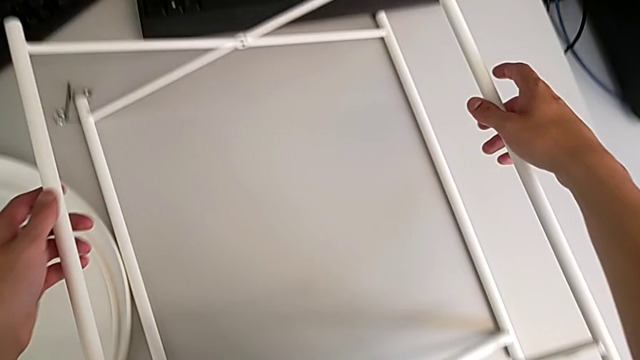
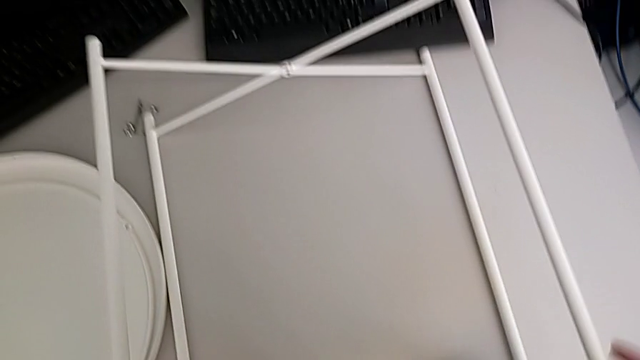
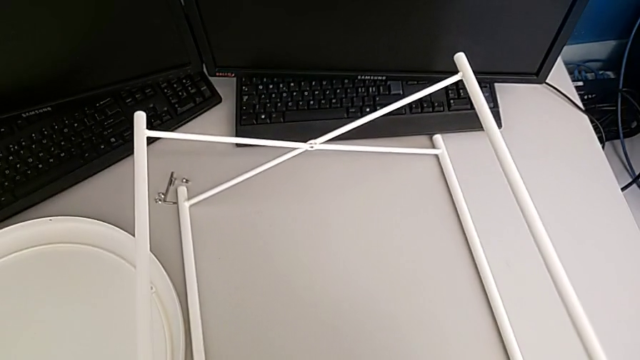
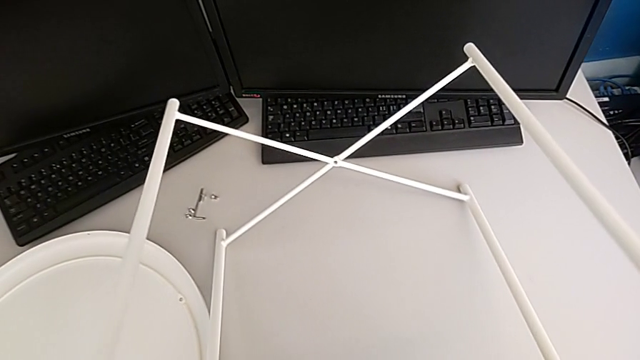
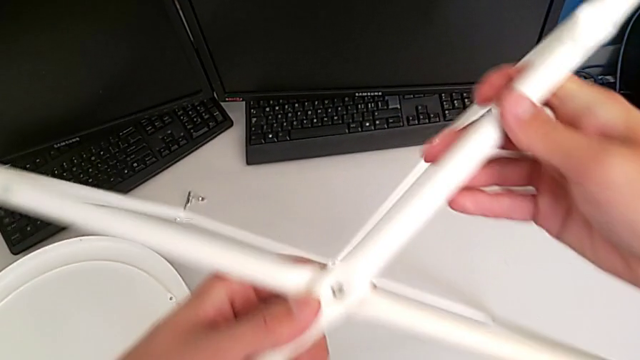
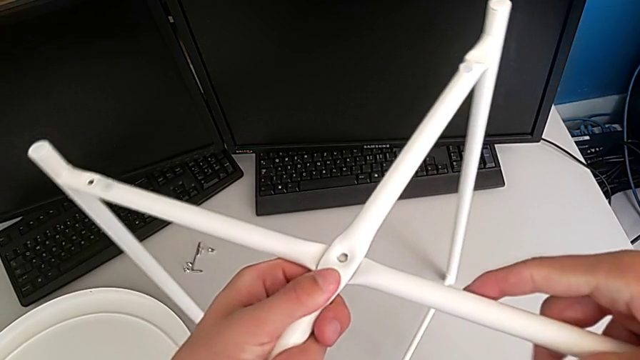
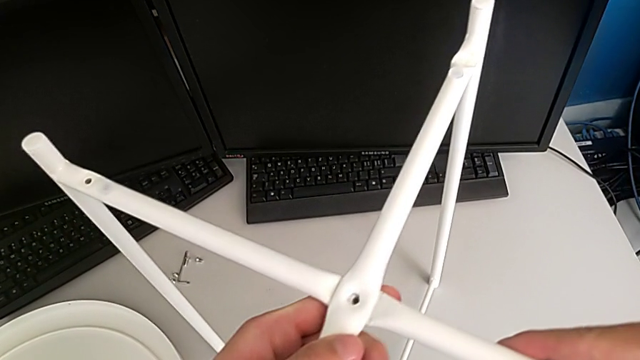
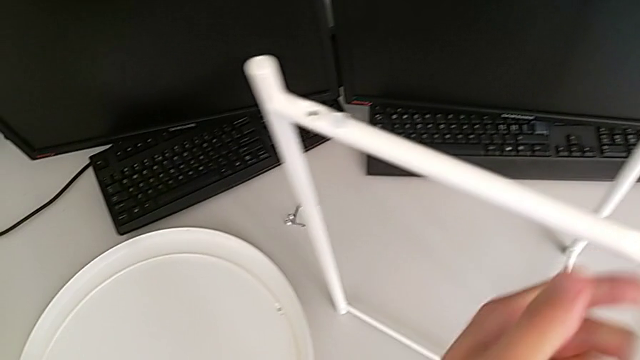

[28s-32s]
The camera wearer is assembling the legs. They grab the leg and rotate it.

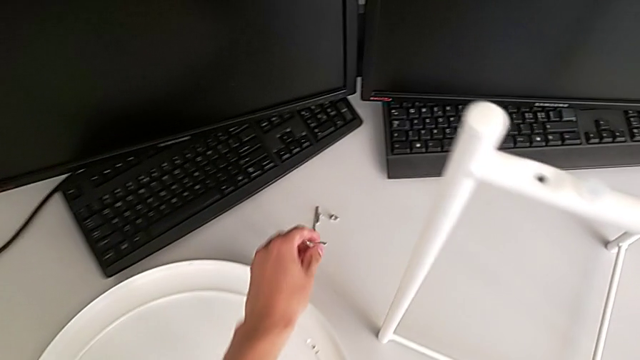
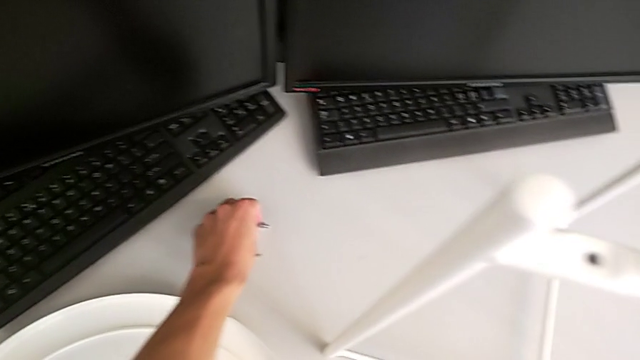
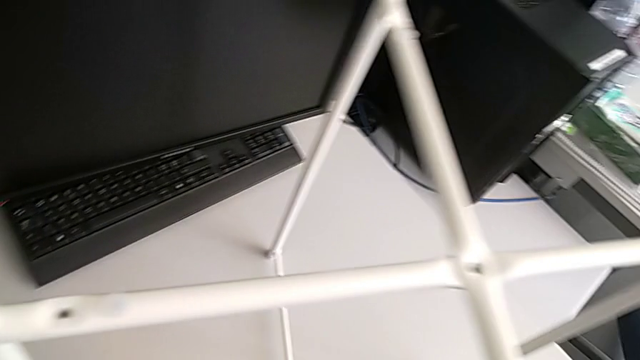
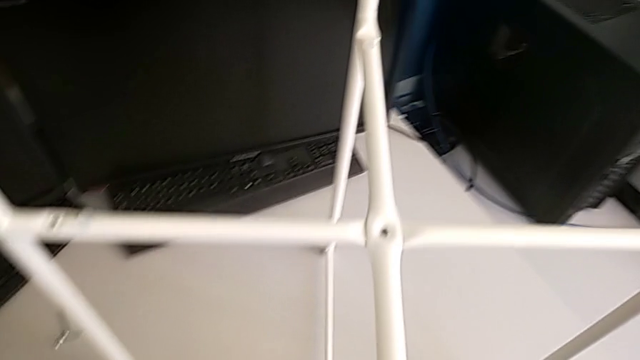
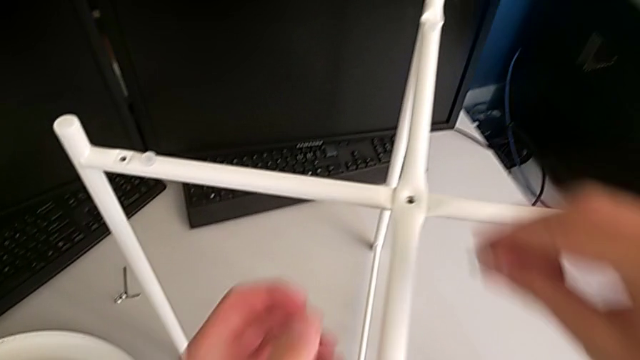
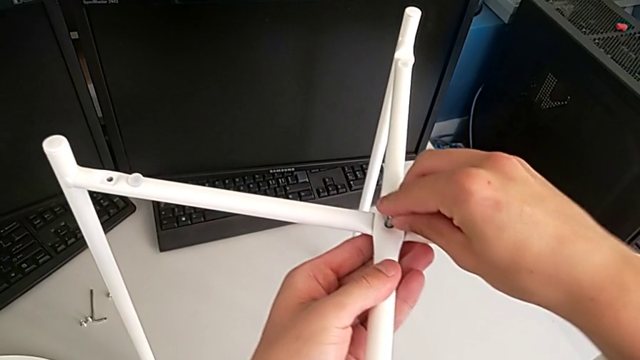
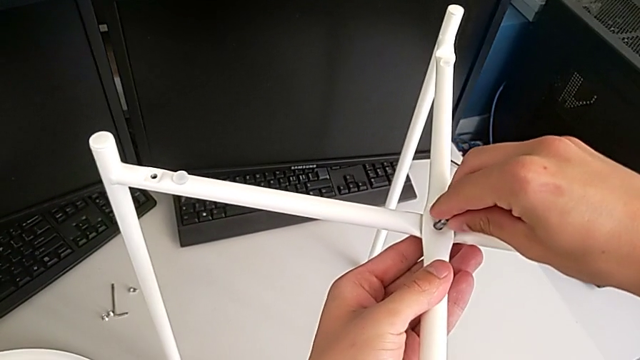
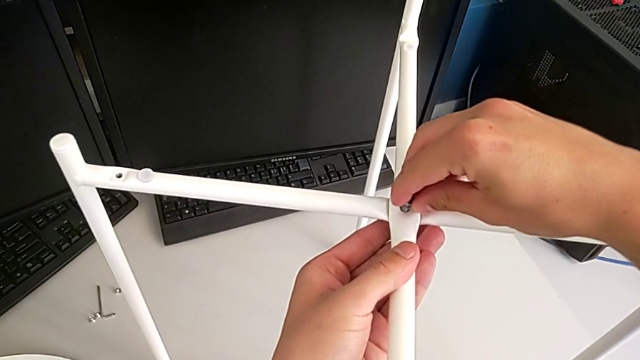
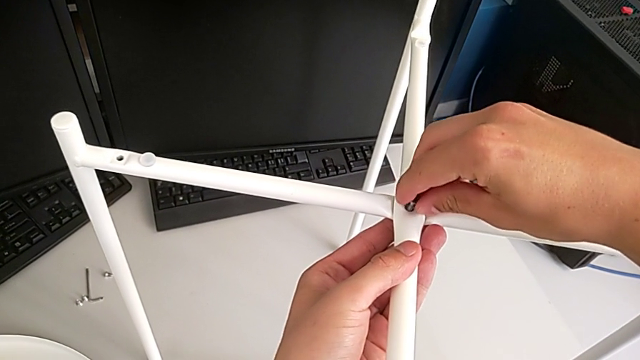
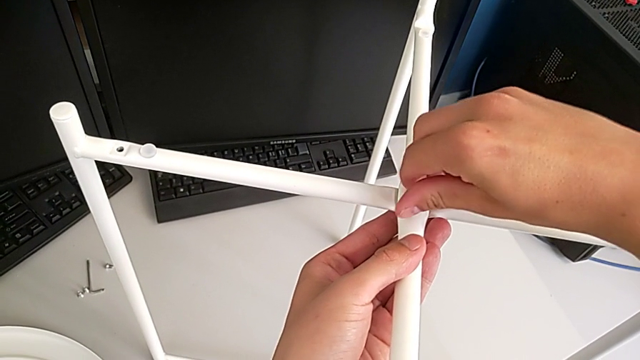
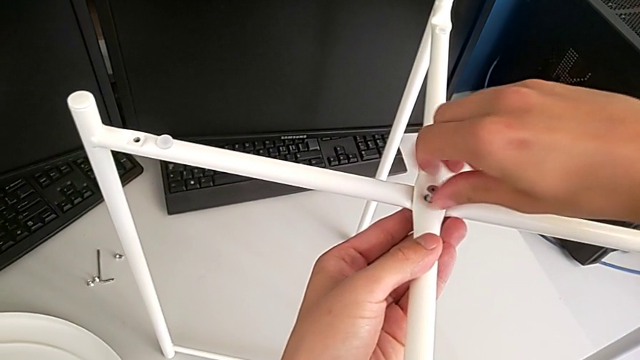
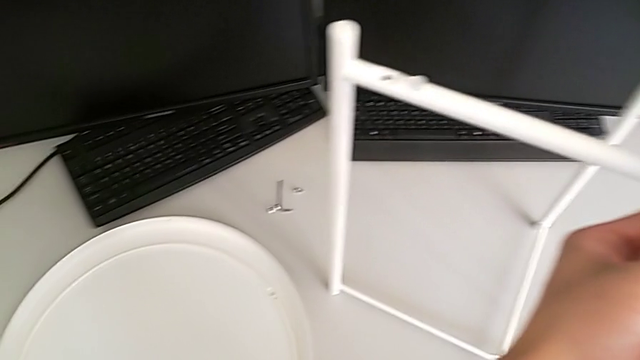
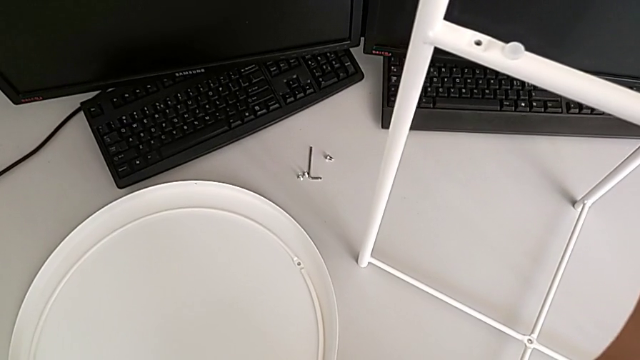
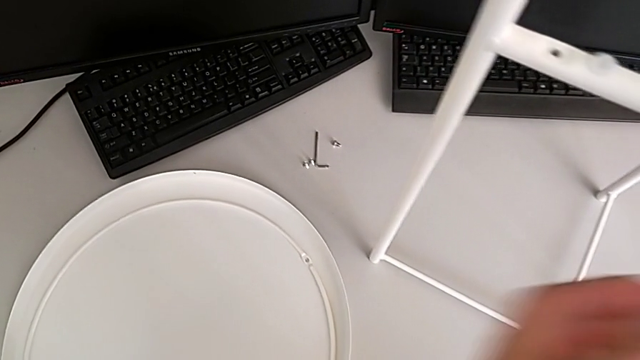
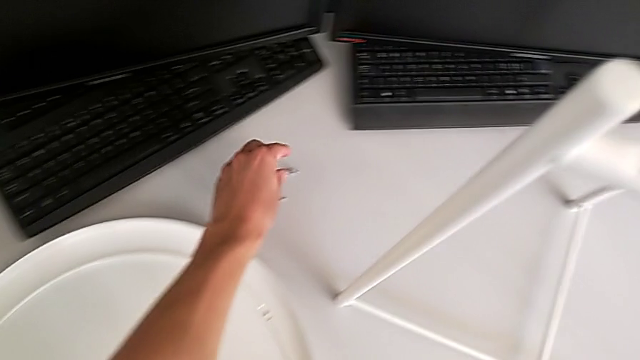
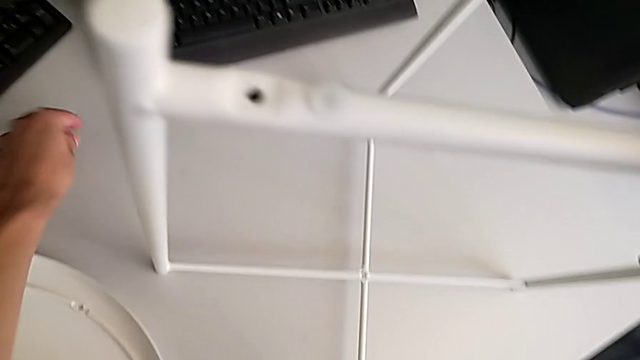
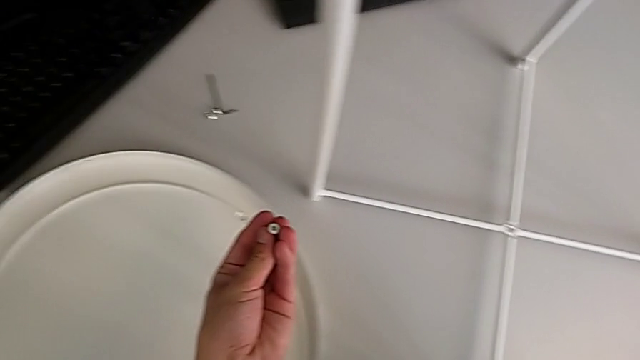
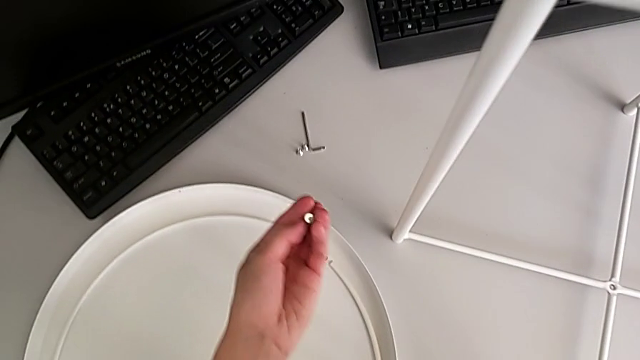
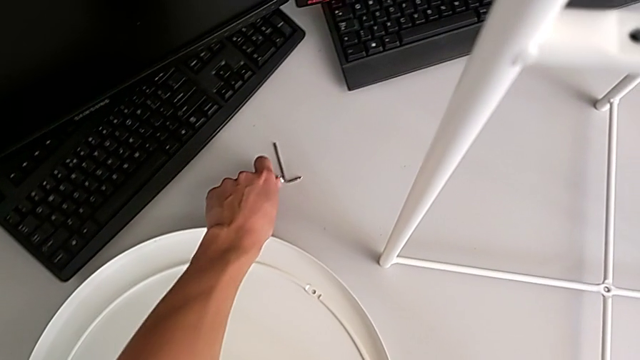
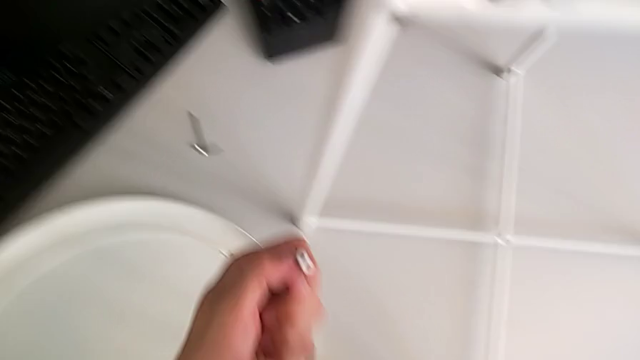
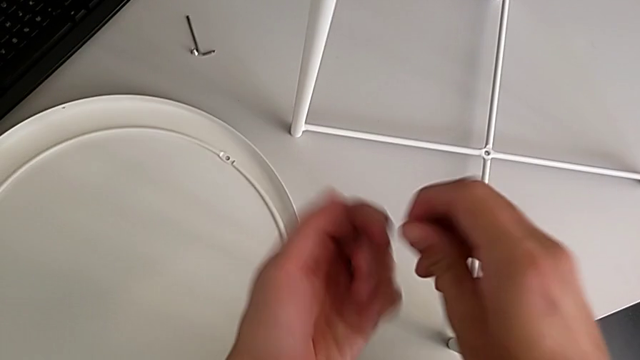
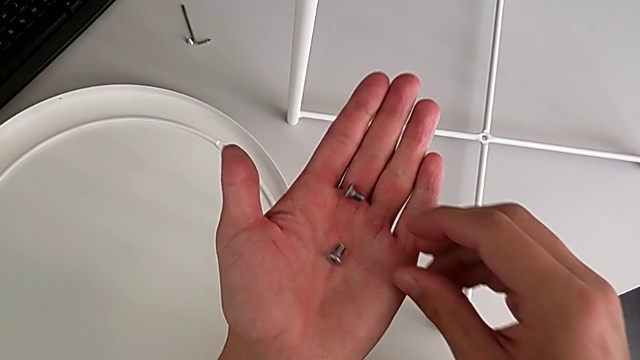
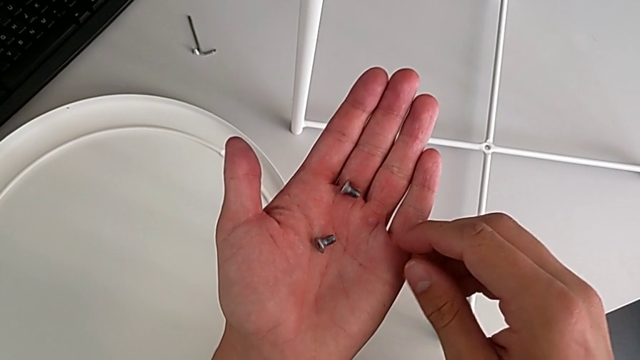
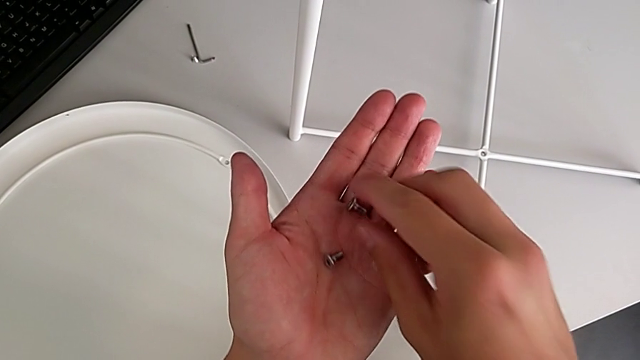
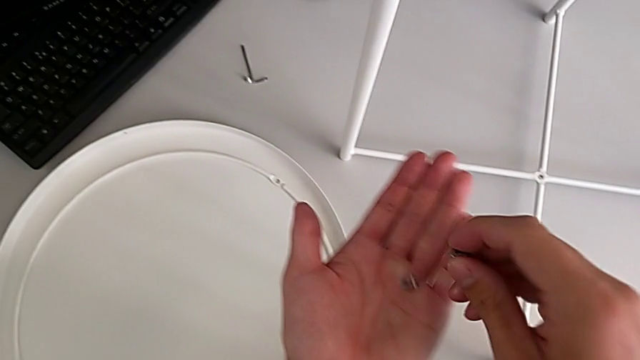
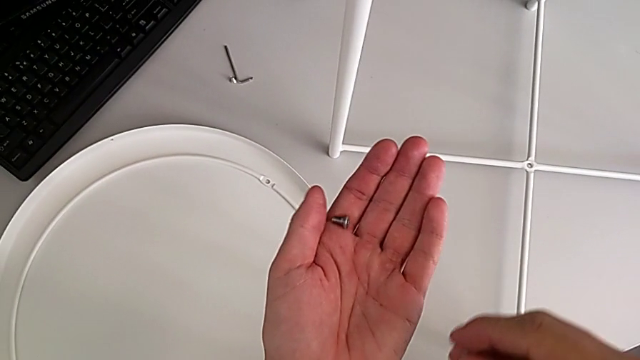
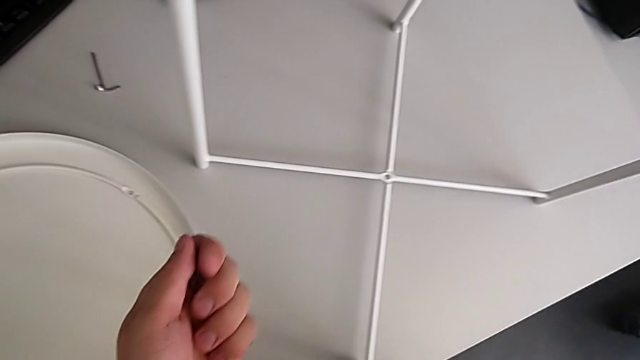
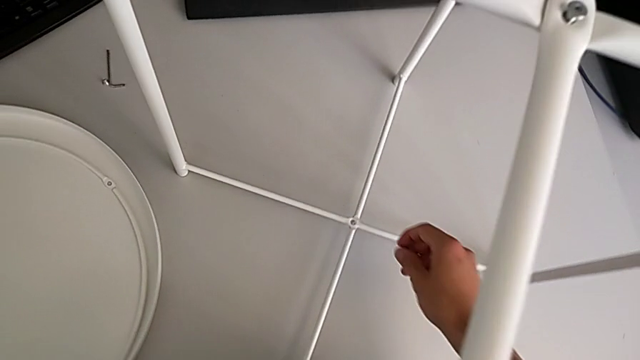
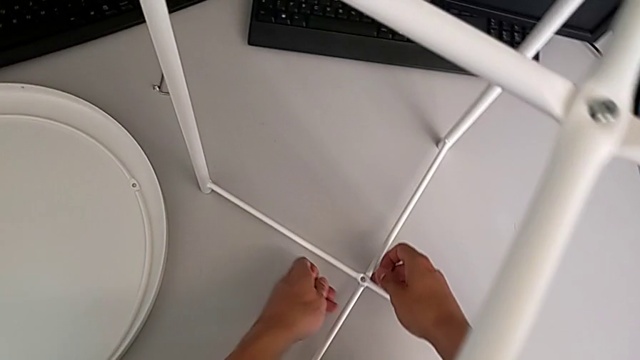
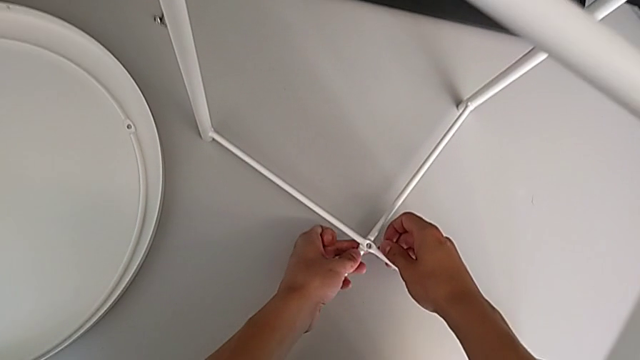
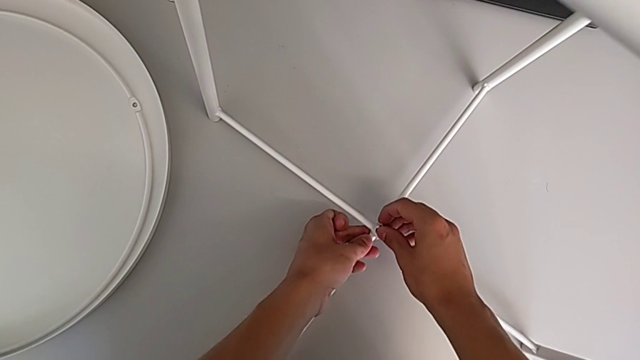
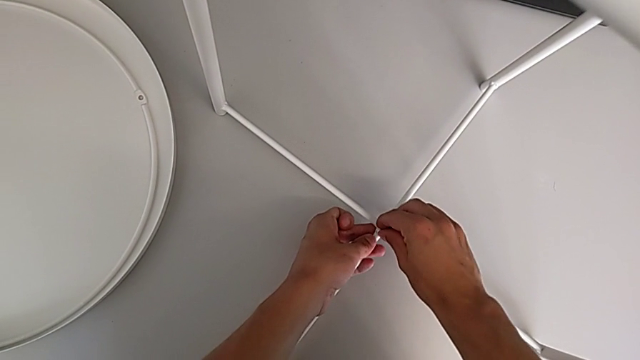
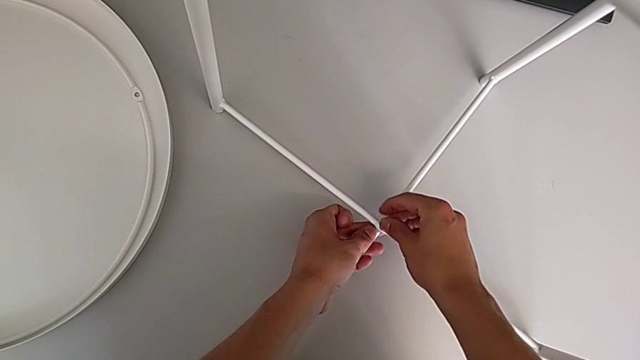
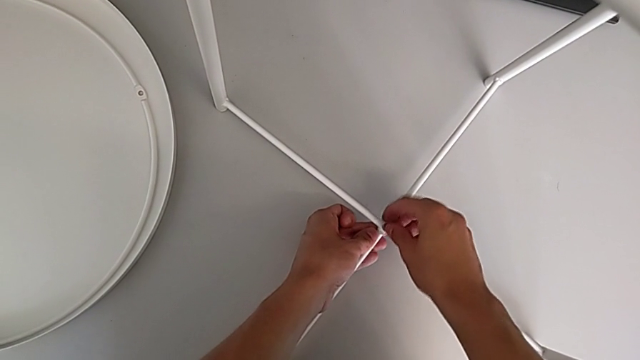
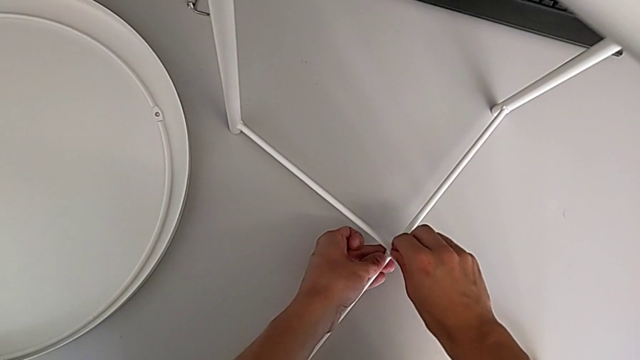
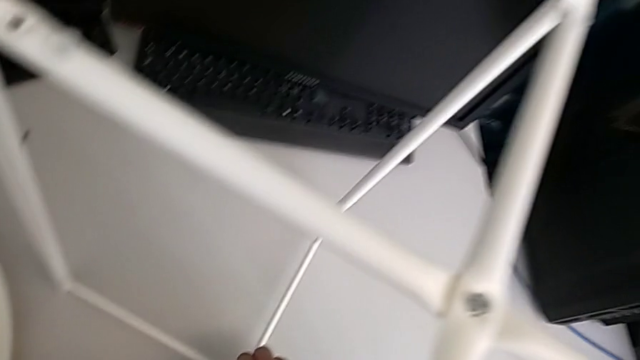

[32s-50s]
The camera wearer is assembling the top and bottom screws into the legs. They grab the hex socket head, insert it, screw it, grab it three times, place it, grab it, inspect it, align the leg and insert the hex socket head.
